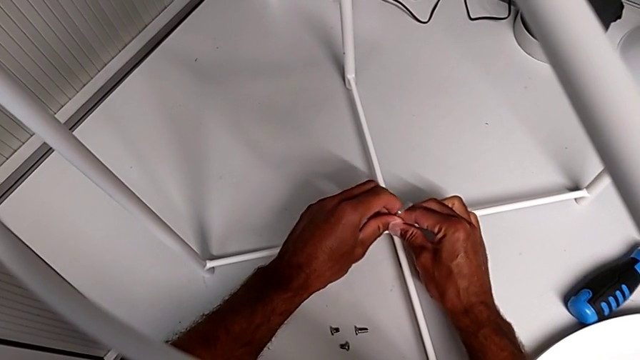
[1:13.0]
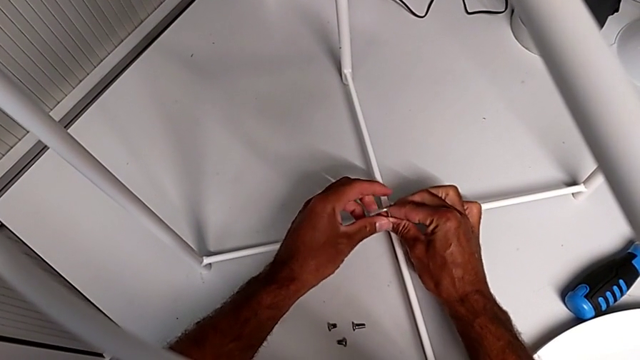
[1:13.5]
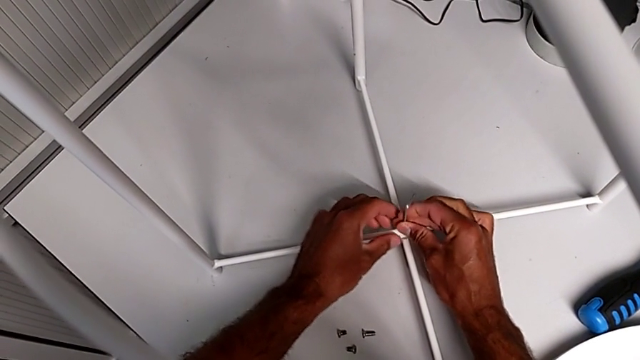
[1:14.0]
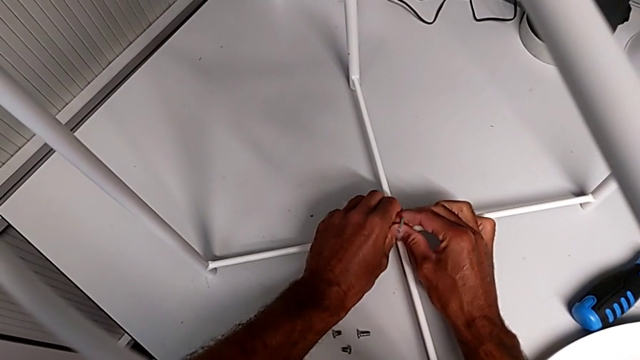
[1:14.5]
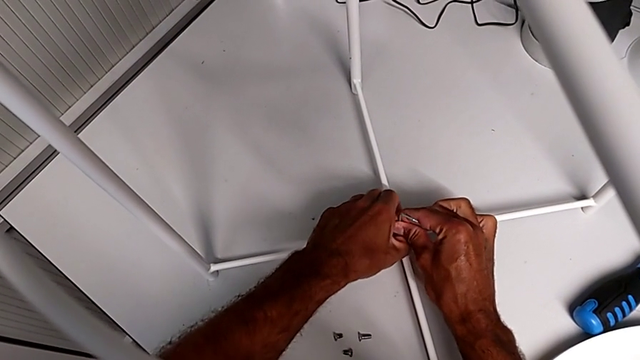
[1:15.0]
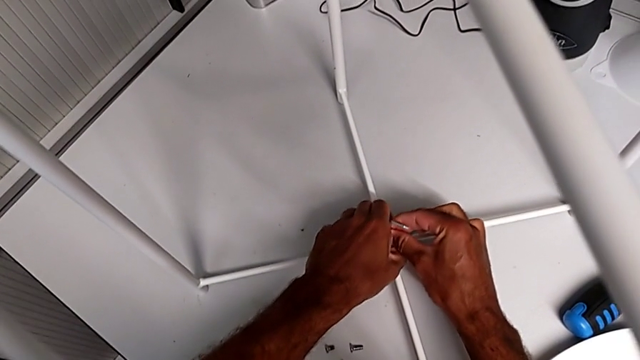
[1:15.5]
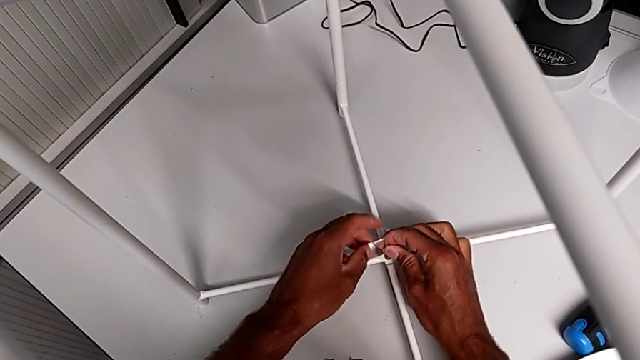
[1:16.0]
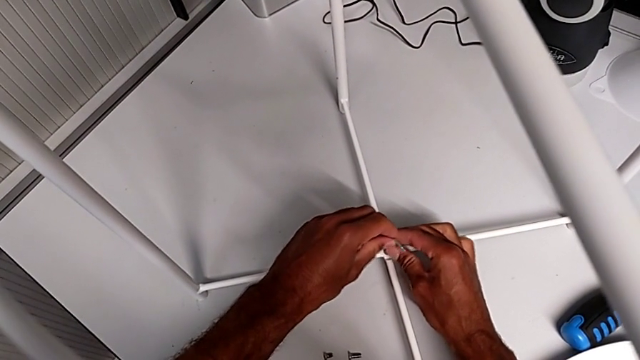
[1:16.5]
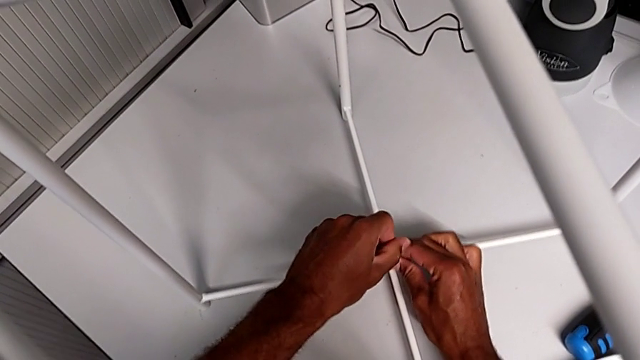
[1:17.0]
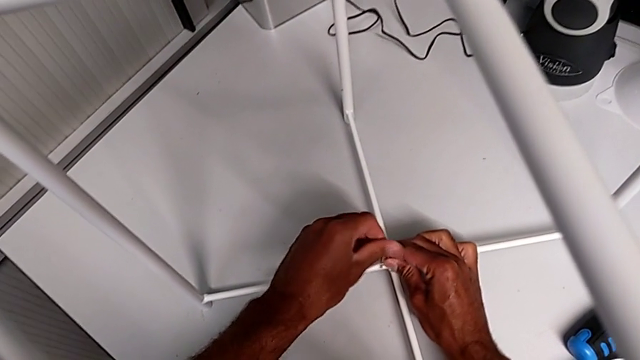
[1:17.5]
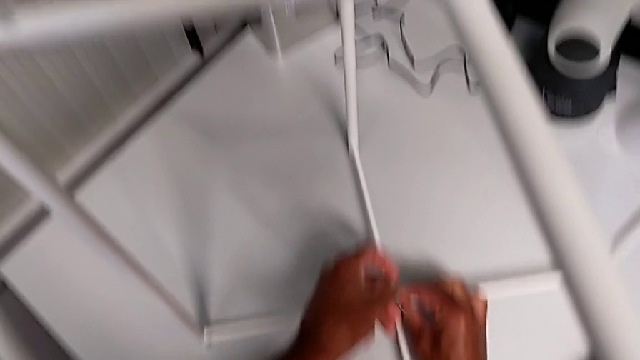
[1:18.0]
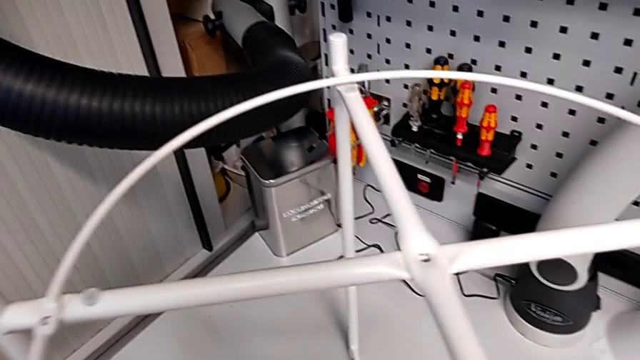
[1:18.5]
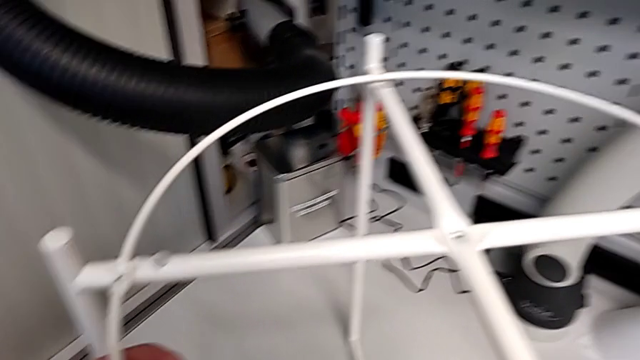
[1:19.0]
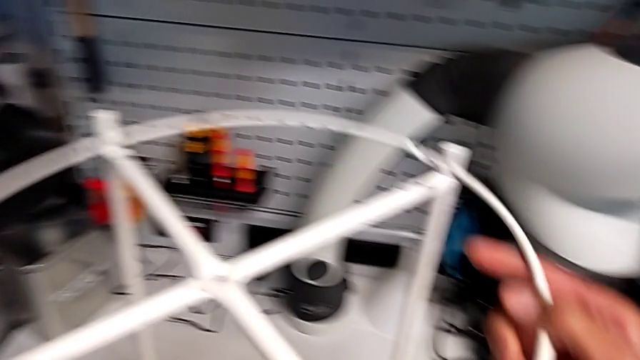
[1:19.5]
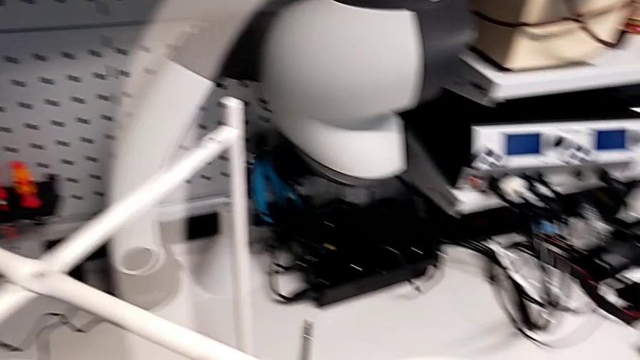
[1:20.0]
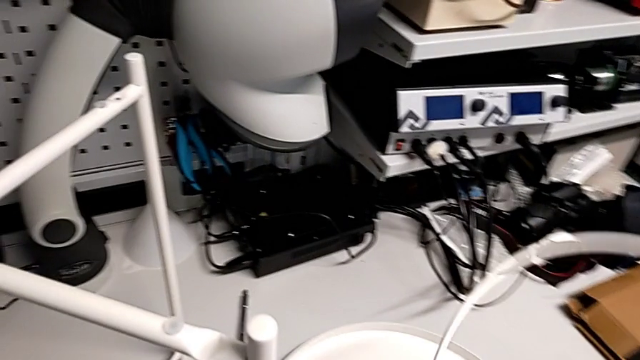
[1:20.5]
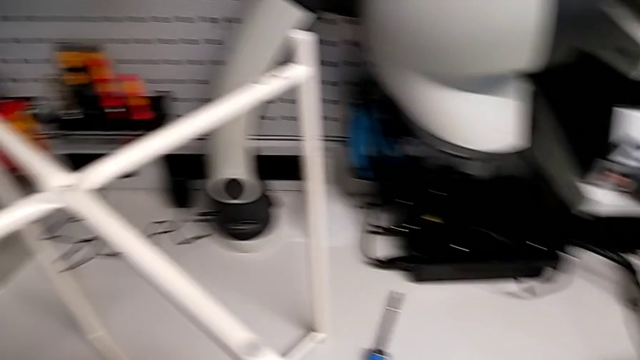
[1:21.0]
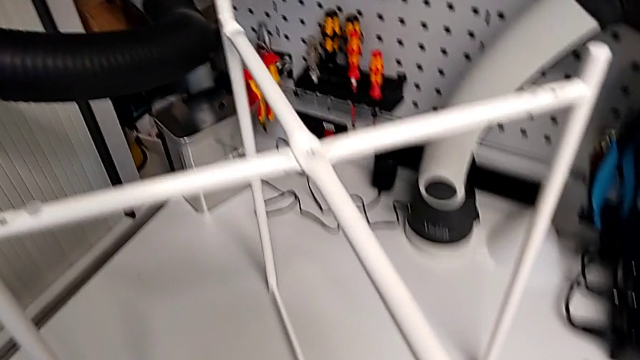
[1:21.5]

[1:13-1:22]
The camera wearer is removing the circle. They keep wrongly unscrewing the hex socket head, disassemble the circle and place it.

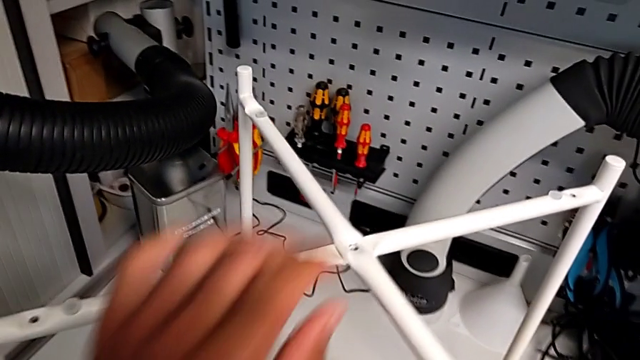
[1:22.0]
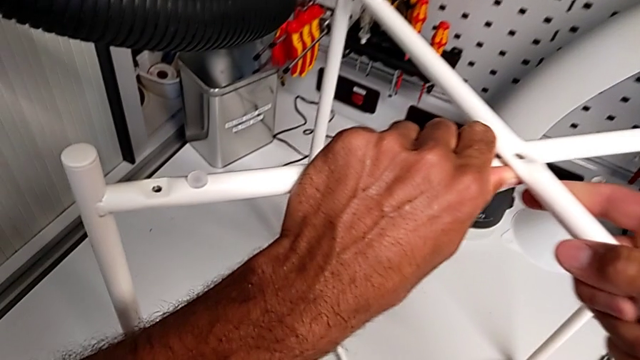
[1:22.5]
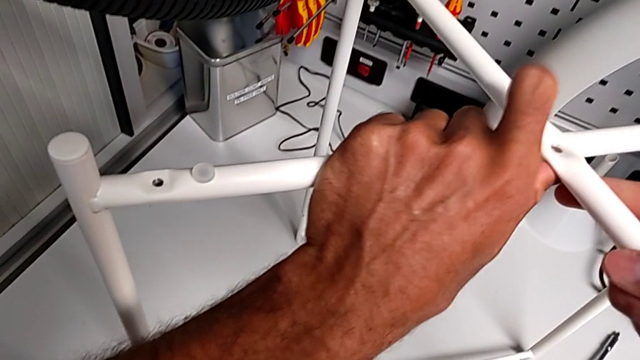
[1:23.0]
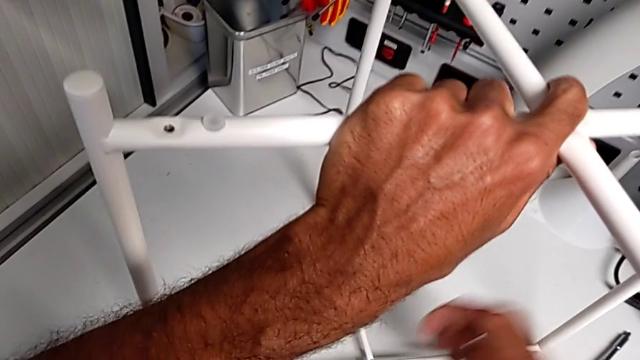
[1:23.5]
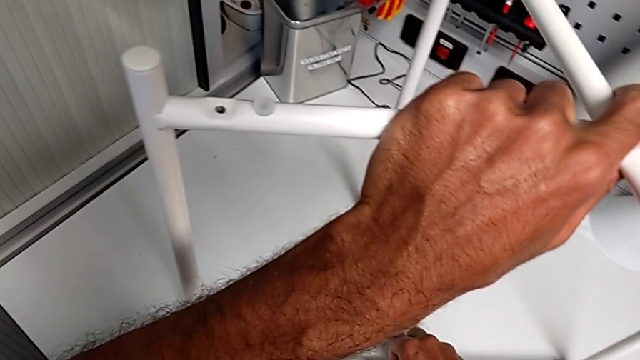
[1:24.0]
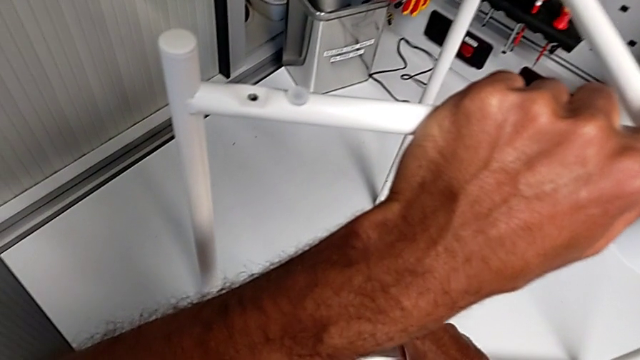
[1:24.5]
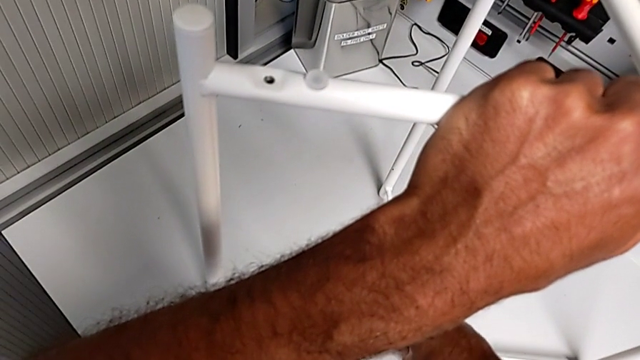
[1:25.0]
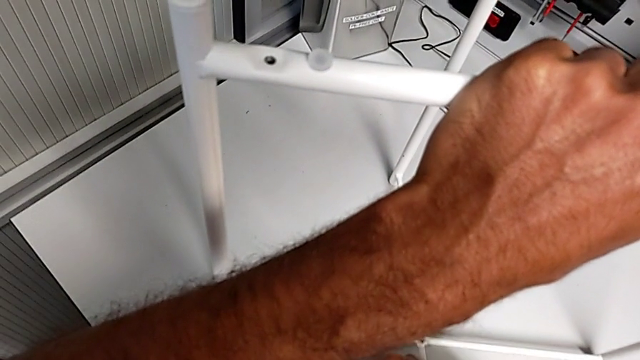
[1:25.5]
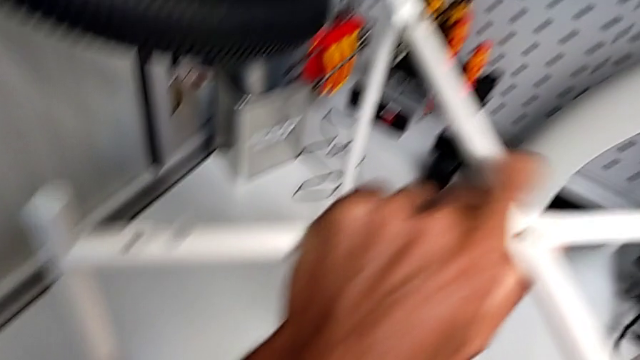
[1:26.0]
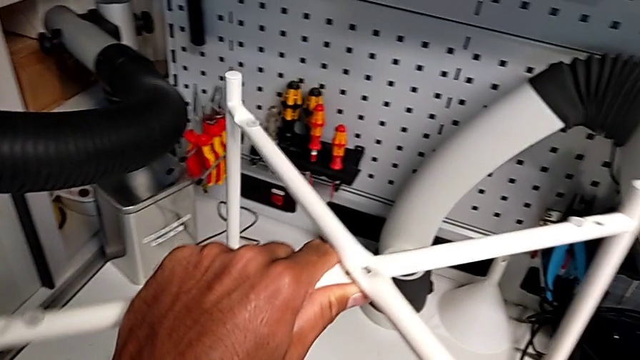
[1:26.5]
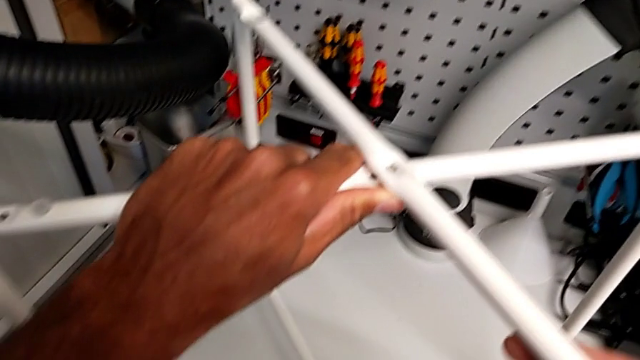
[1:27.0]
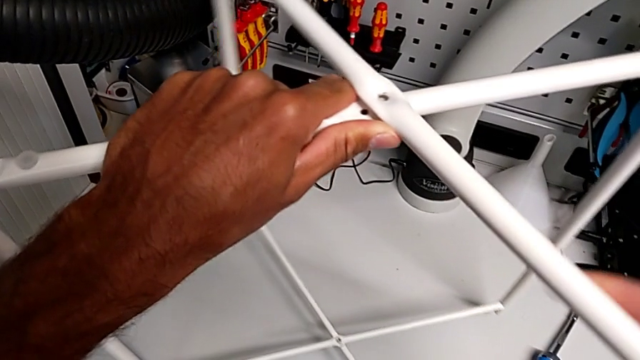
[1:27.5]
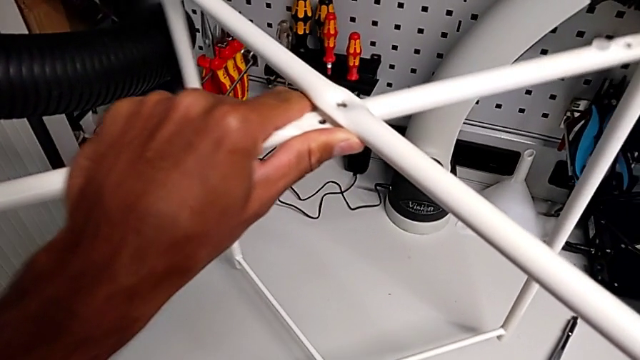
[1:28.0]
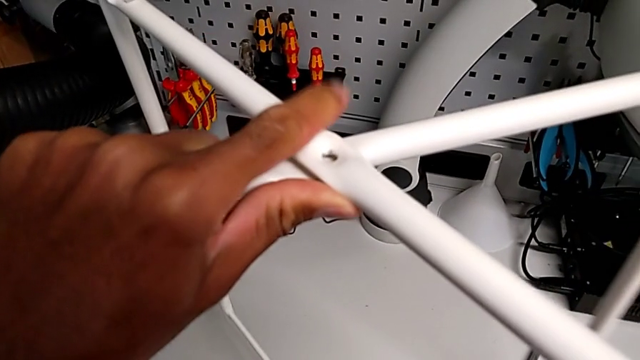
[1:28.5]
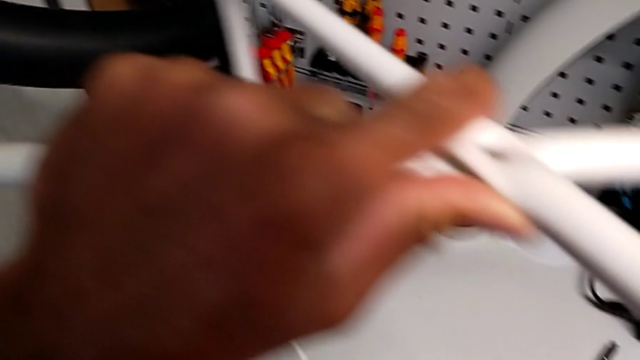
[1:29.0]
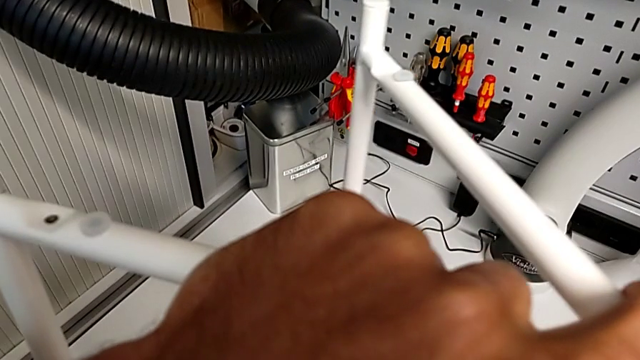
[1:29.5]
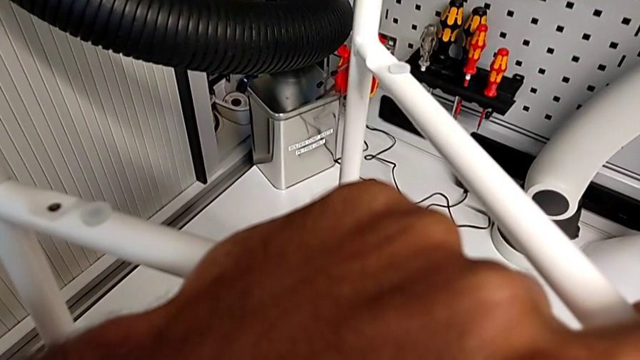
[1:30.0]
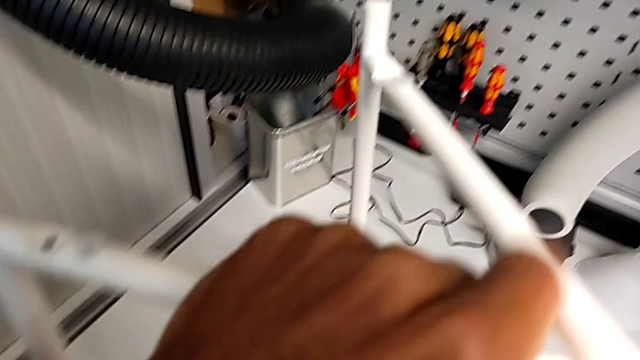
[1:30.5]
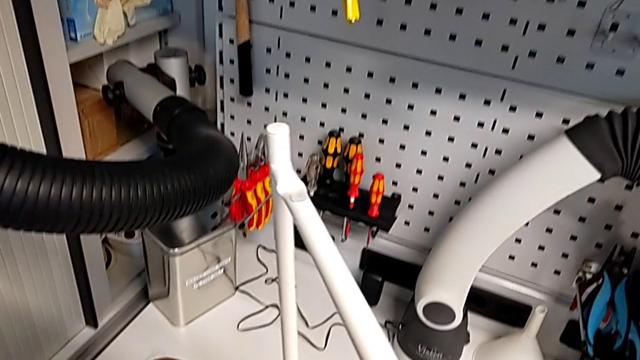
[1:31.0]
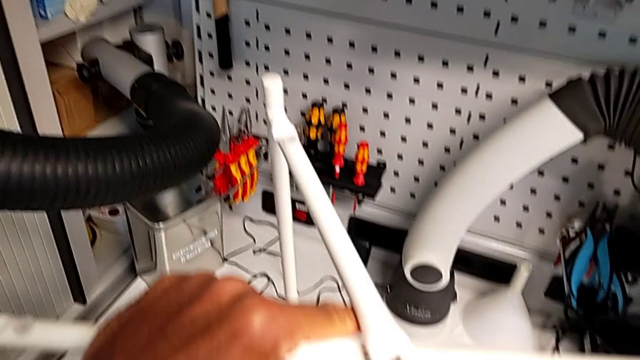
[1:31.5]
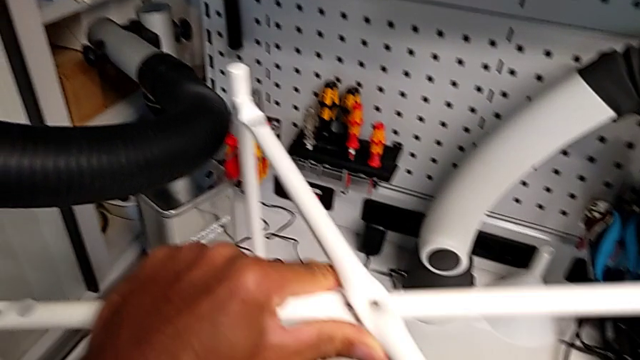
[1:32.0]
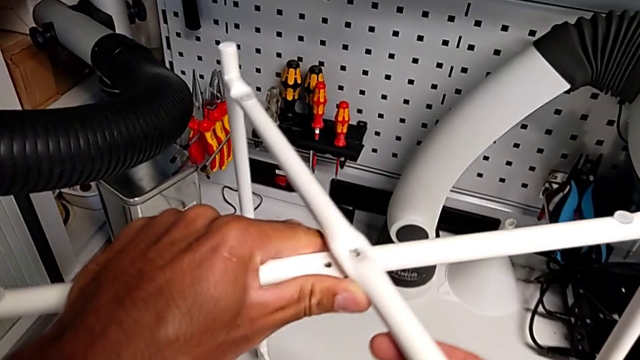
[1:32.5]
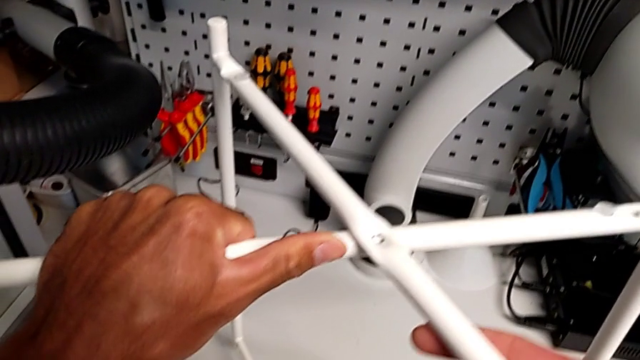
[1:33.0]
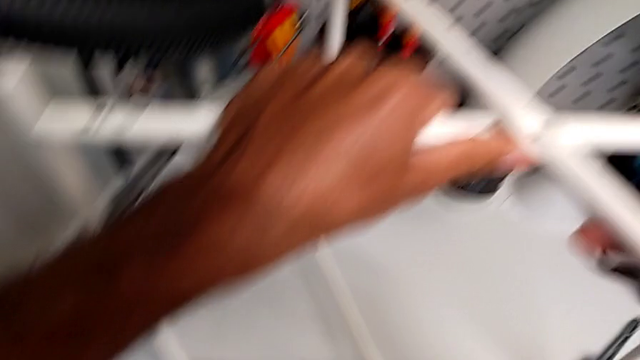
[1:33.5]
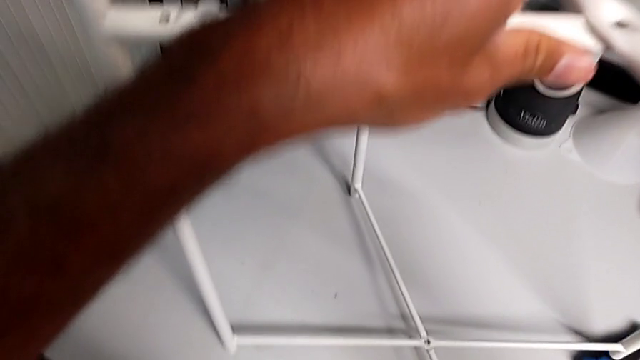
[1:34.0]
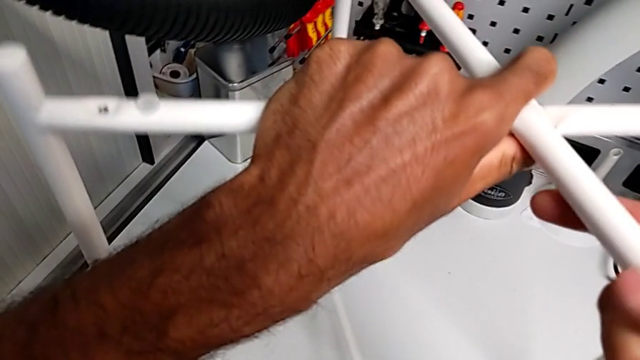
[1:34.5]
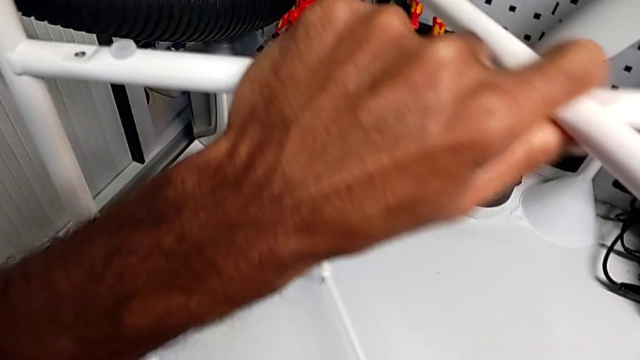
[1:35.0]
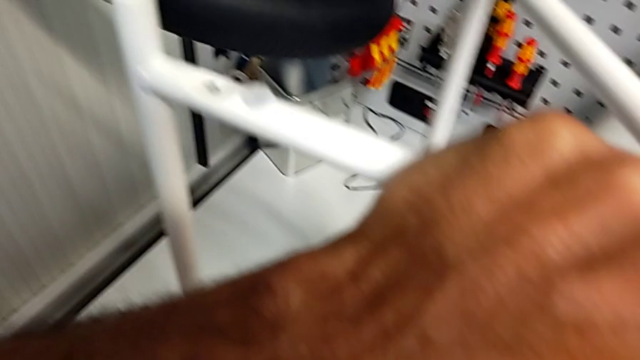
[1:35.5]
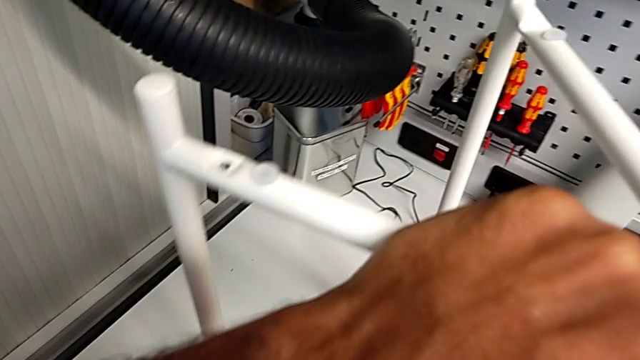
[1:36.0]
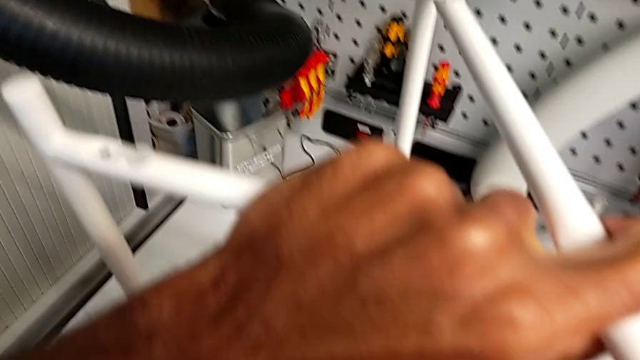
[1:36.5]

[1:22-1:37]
The camera wearer is disassembling the legs. They grab the leg, disassemble the hex socket head, place it and begin to slide the leg.
